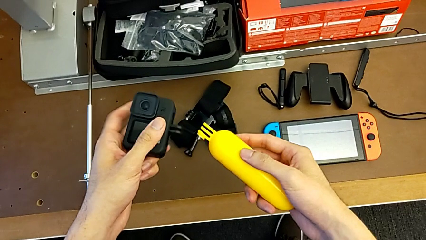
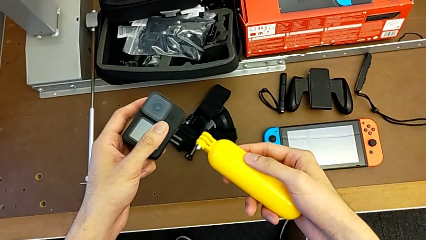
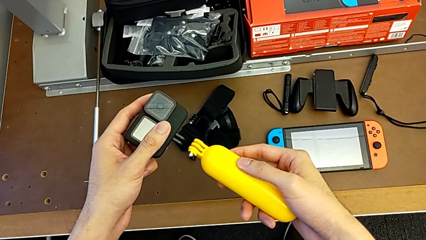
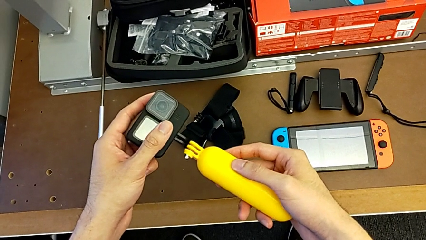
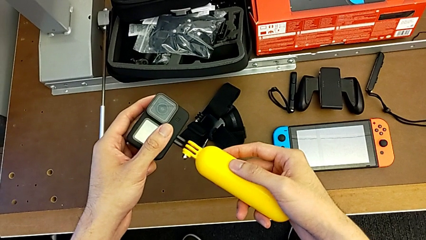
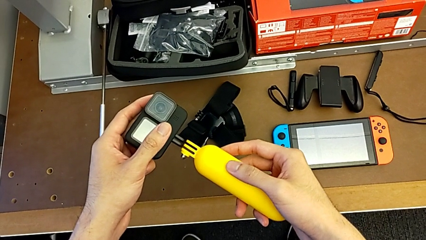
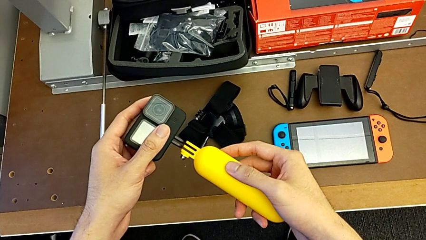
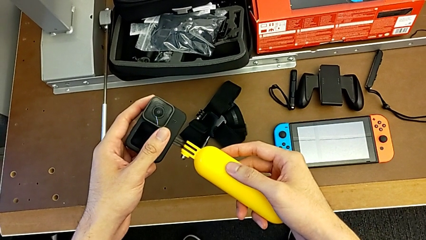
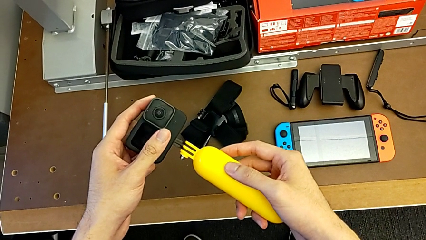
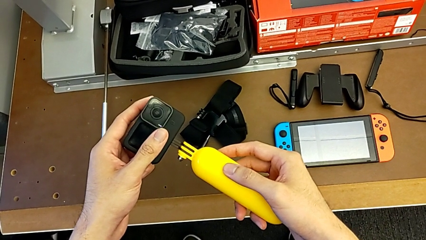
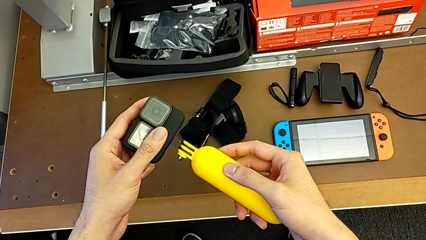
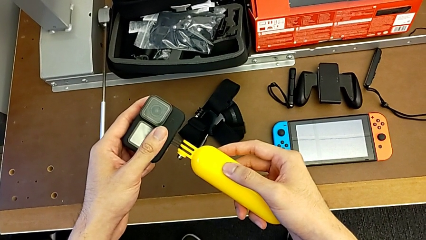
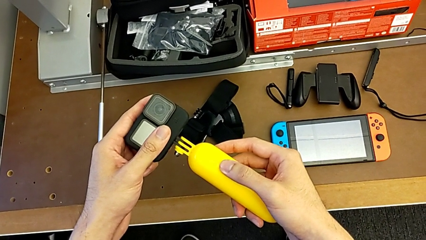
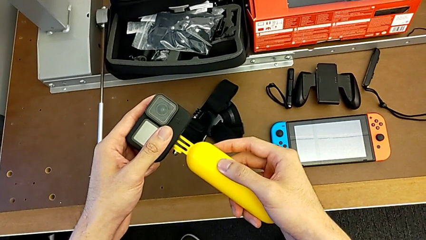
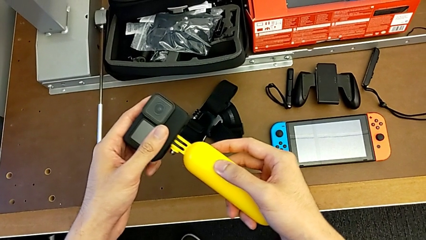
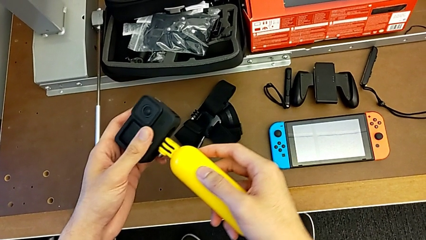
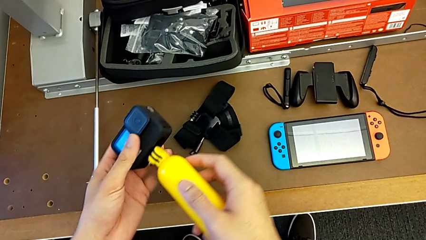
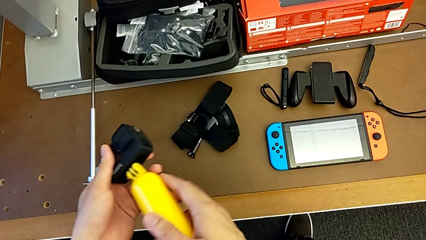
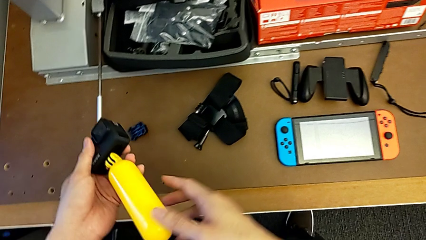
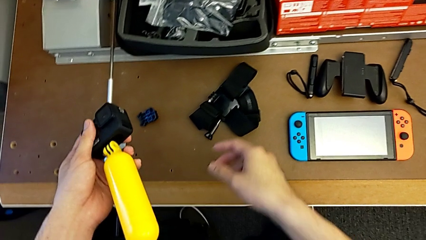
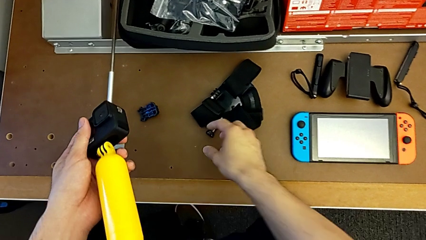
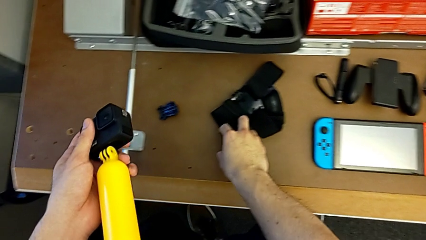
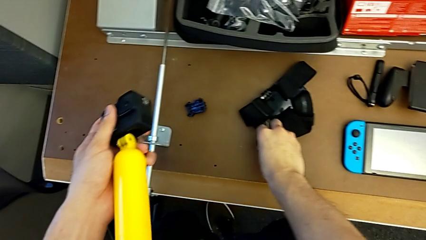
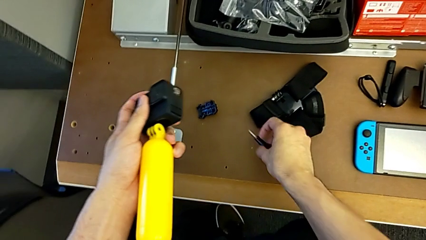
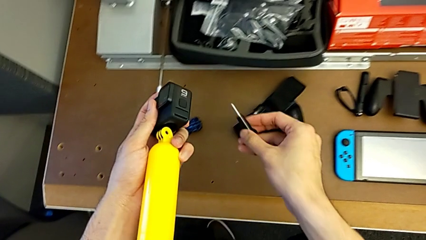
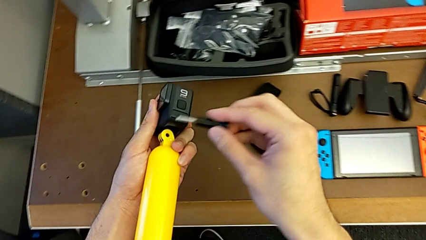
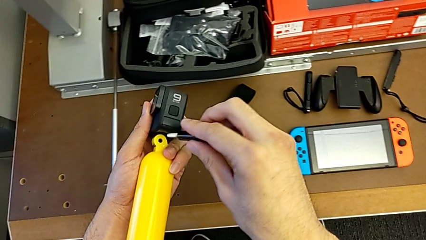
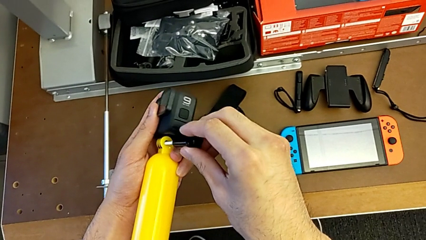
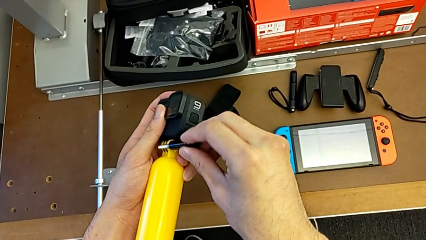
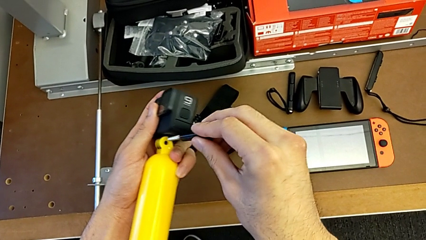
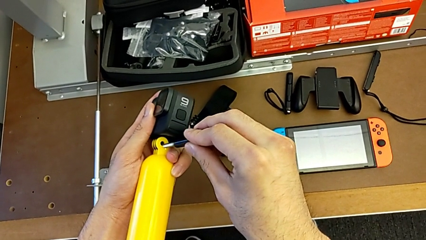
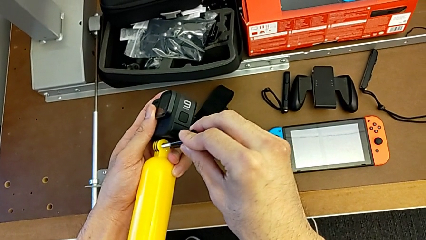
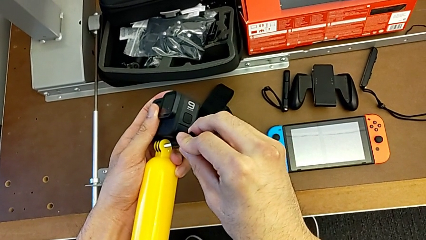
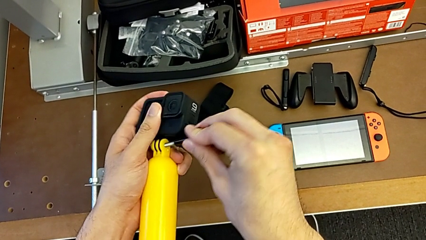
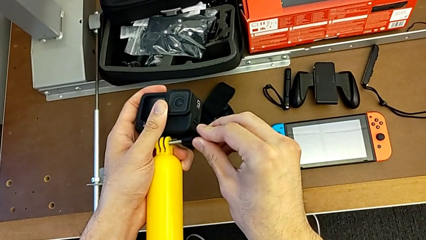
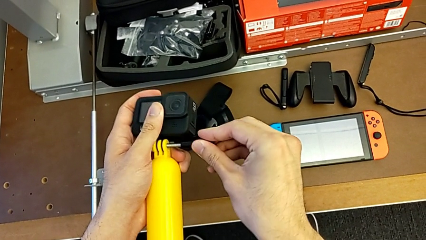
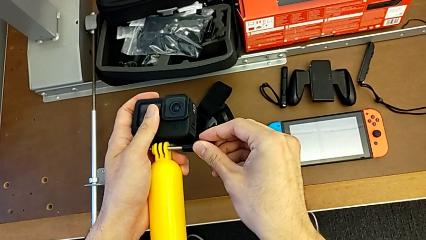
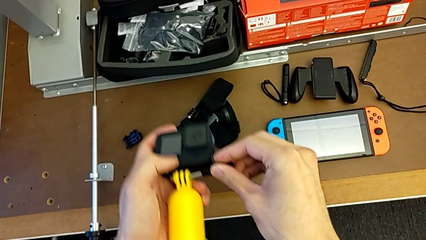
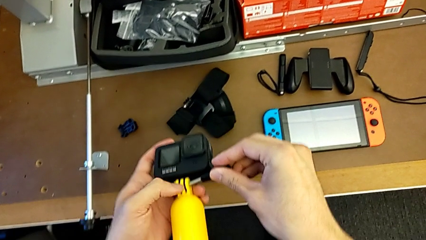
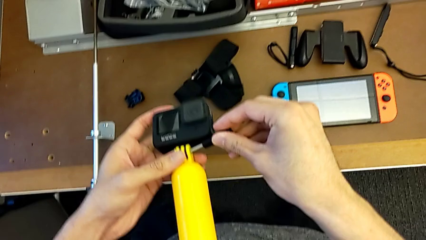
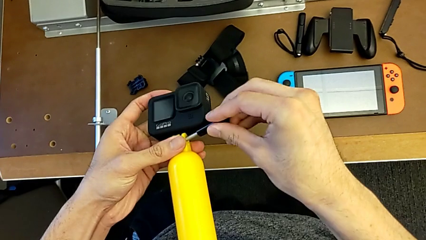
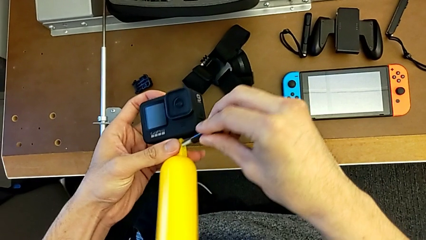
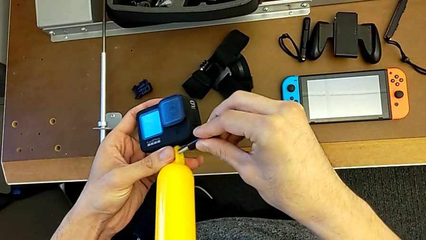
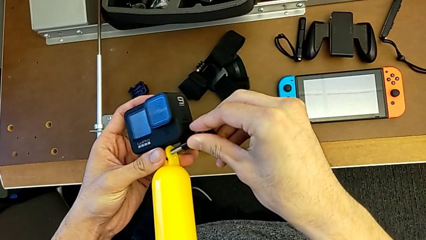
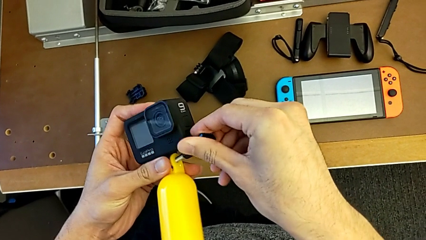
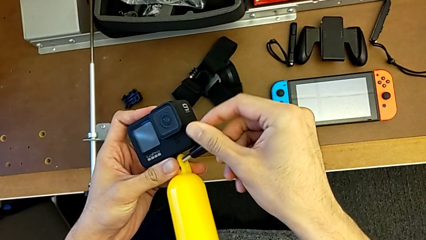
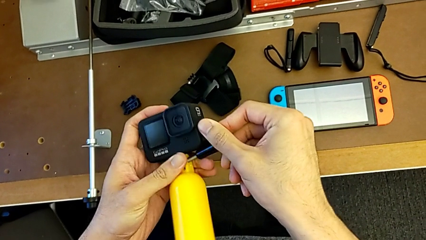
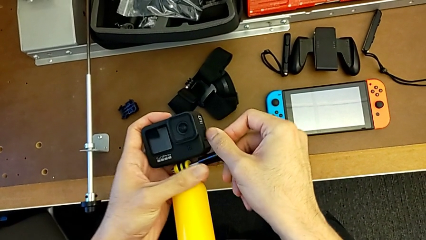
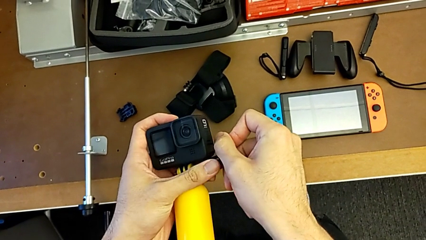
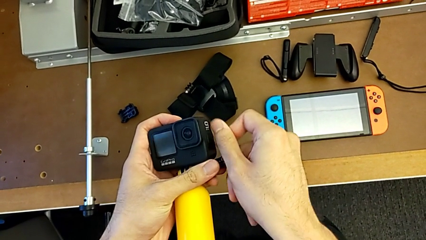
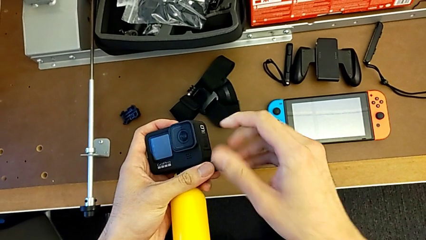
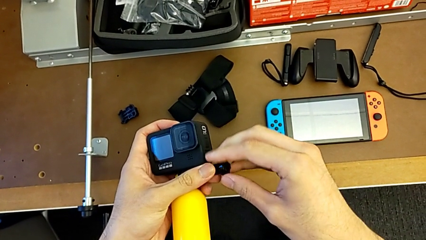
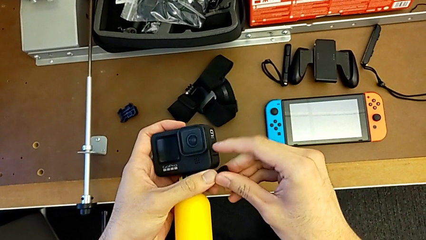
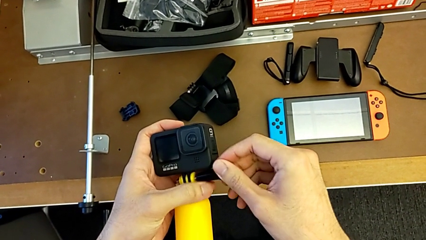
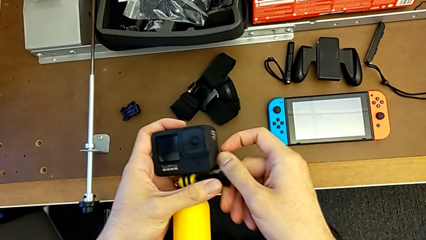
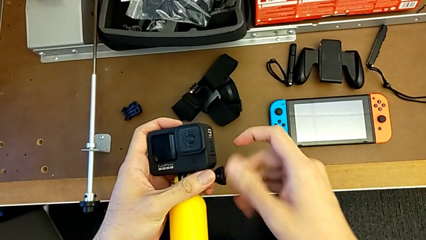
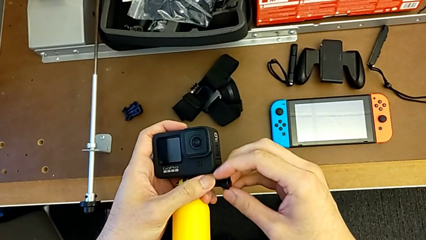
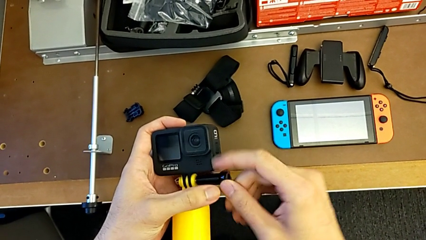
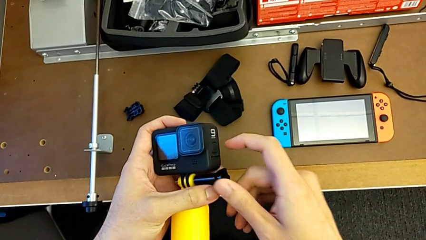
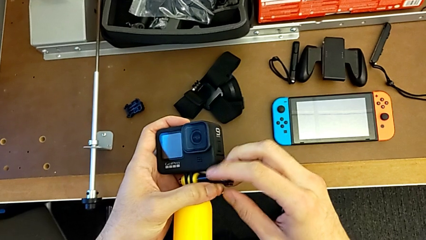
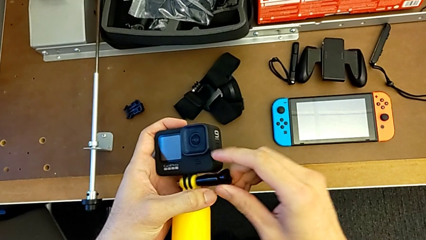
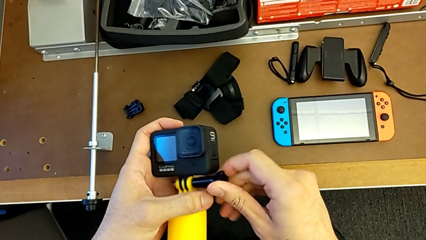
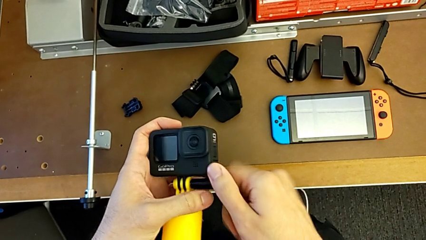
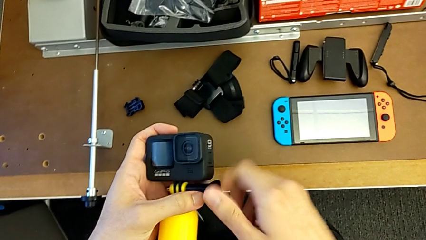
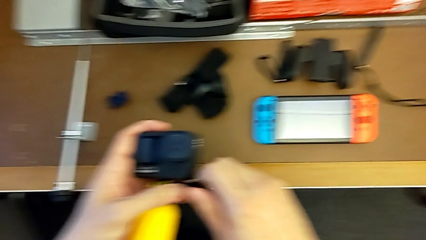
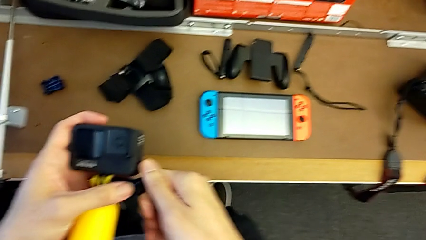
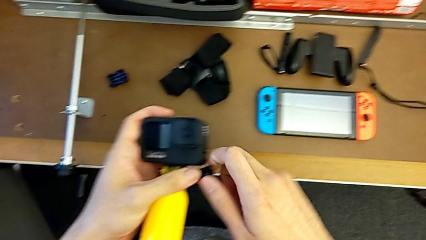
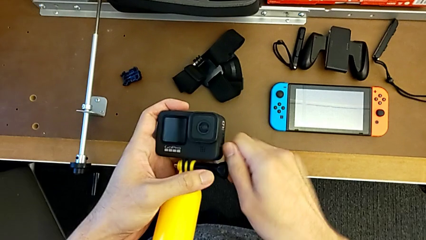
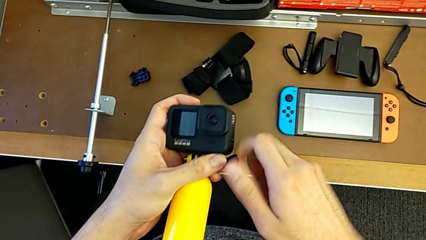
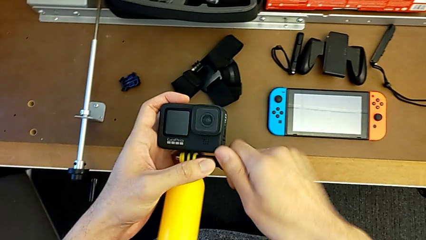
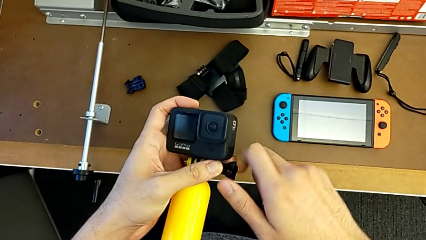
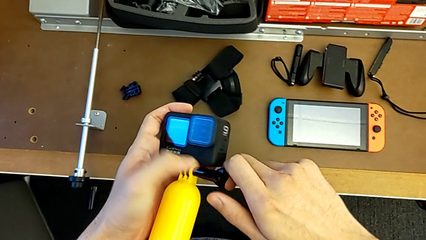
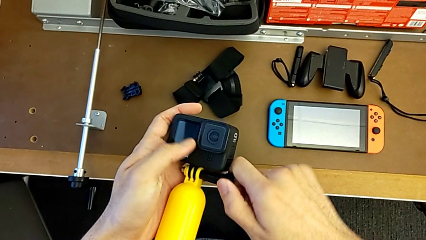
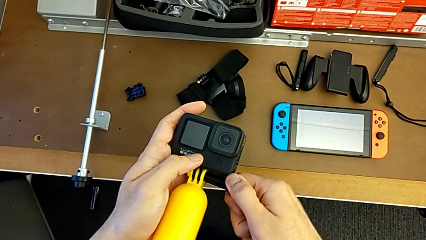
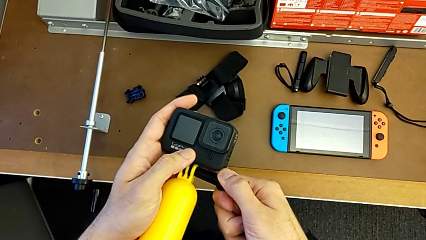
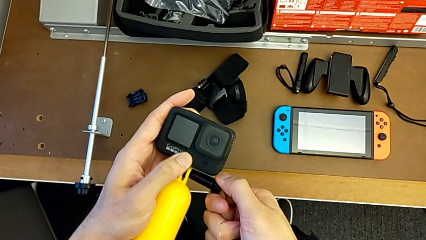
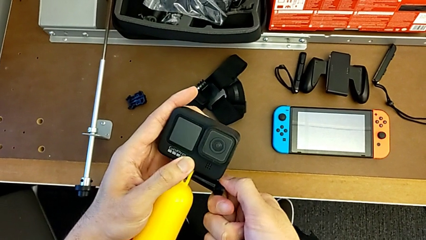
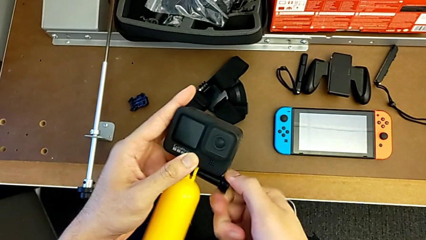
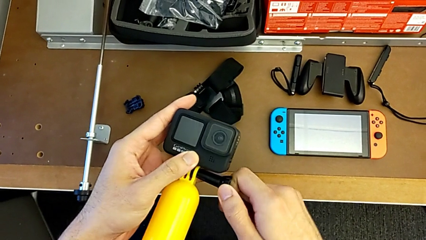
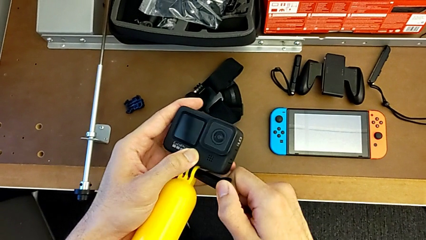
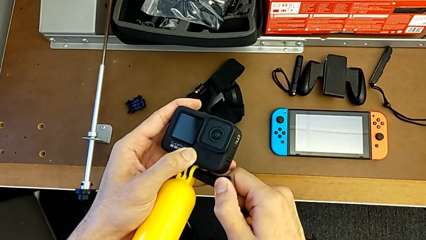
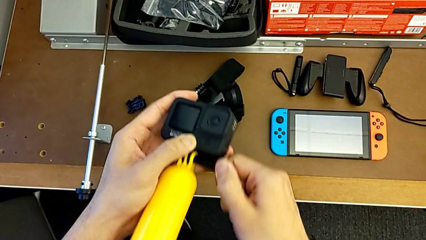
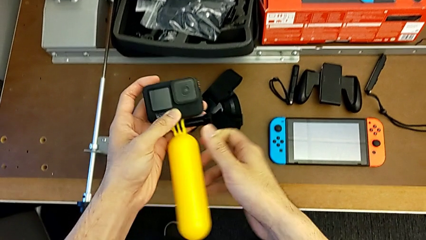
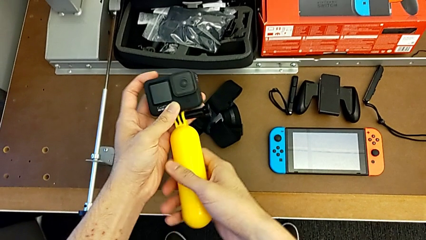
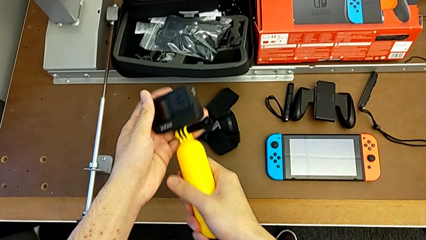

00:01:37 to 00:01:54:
The camera wearer is assembling the handheld grip with the GoPro. They align the yellow handheld grip, grab the screw, insert it and screw it.
